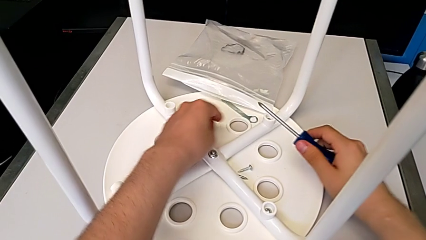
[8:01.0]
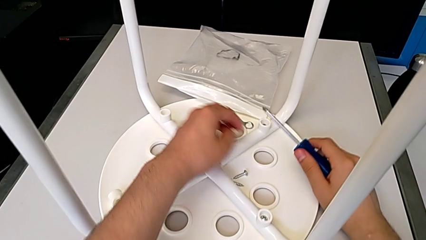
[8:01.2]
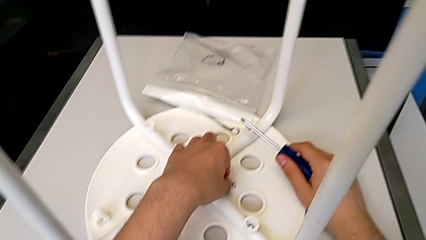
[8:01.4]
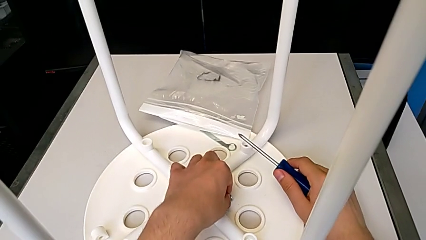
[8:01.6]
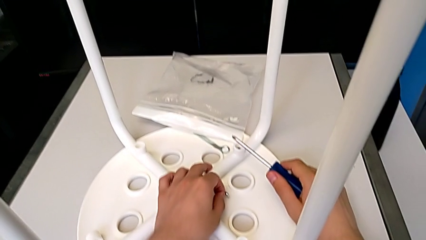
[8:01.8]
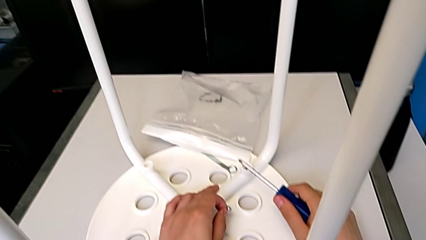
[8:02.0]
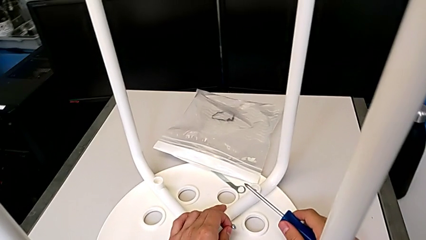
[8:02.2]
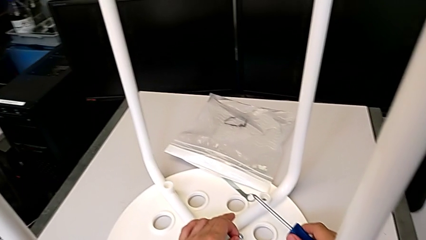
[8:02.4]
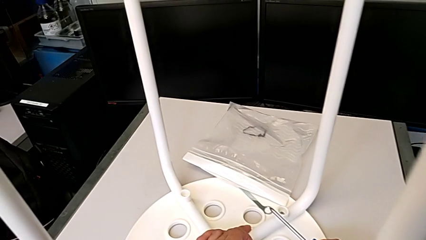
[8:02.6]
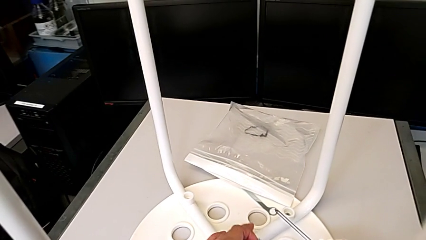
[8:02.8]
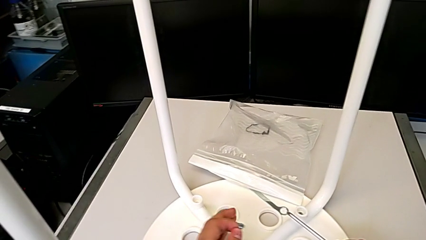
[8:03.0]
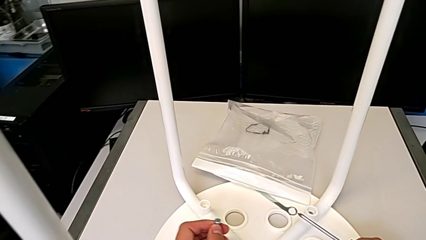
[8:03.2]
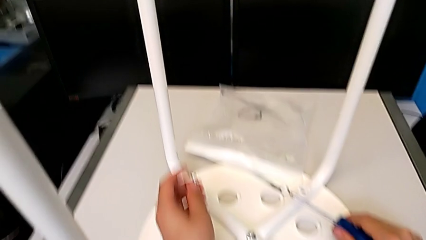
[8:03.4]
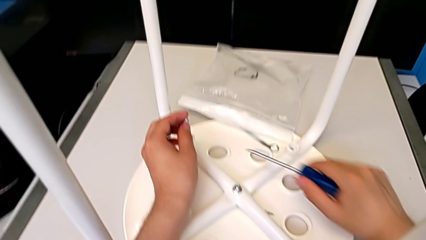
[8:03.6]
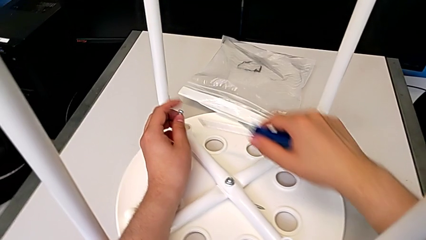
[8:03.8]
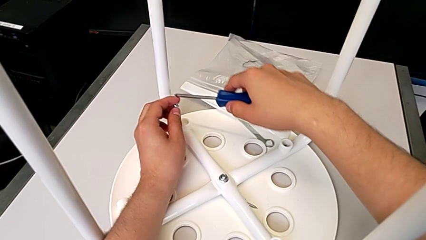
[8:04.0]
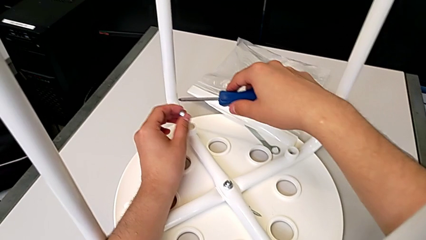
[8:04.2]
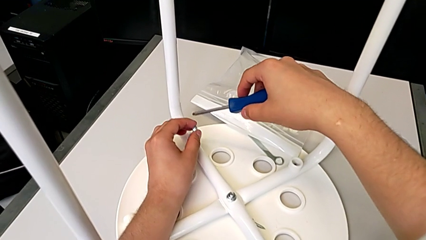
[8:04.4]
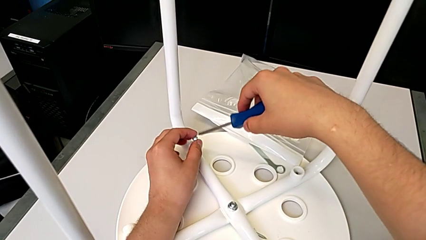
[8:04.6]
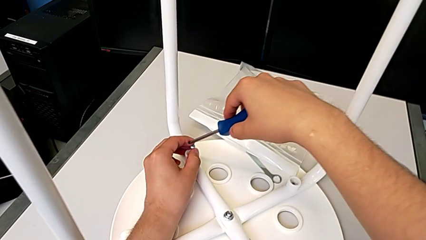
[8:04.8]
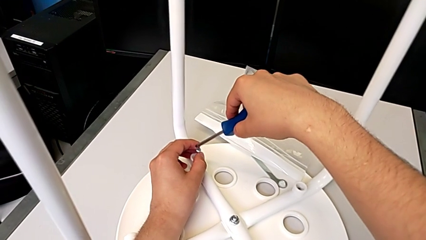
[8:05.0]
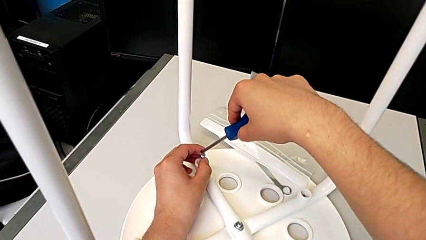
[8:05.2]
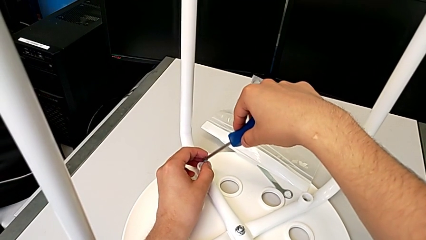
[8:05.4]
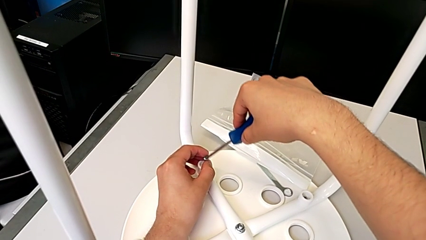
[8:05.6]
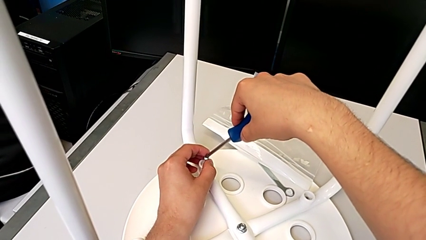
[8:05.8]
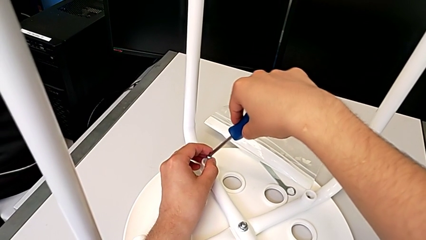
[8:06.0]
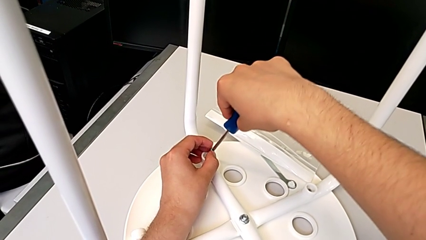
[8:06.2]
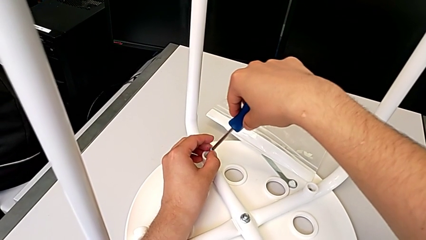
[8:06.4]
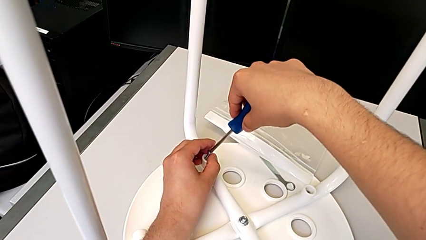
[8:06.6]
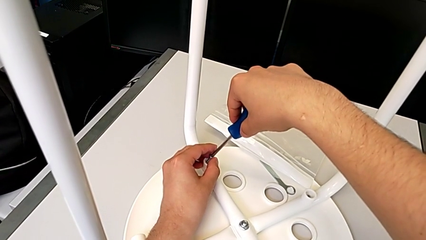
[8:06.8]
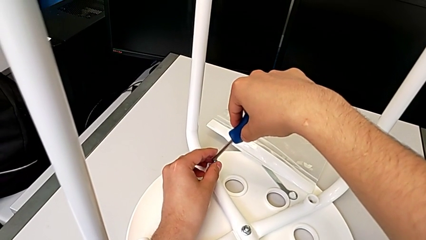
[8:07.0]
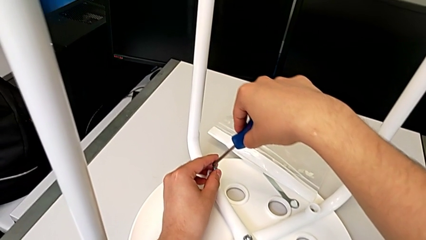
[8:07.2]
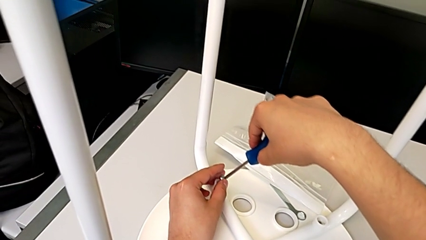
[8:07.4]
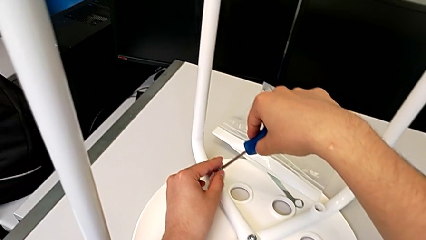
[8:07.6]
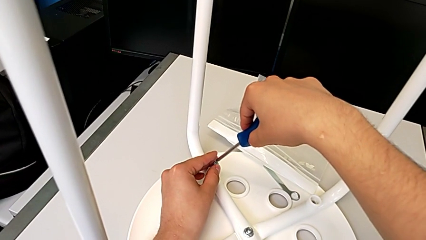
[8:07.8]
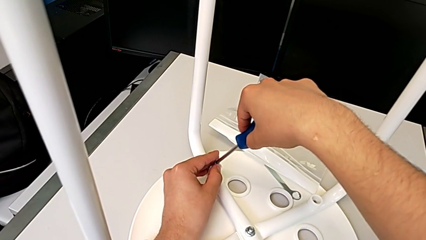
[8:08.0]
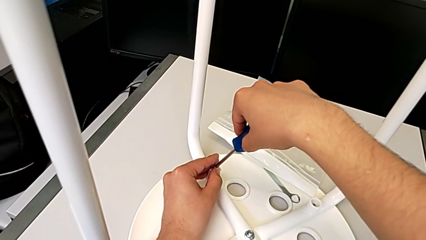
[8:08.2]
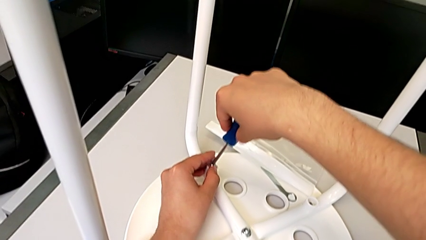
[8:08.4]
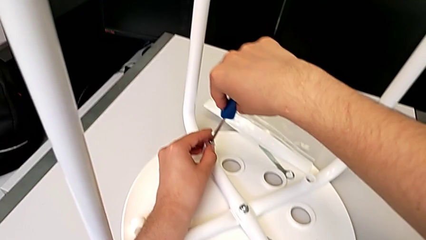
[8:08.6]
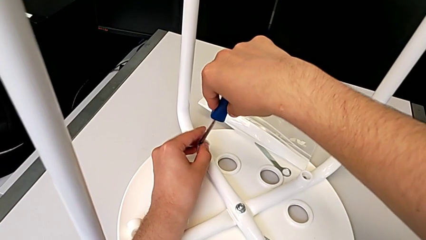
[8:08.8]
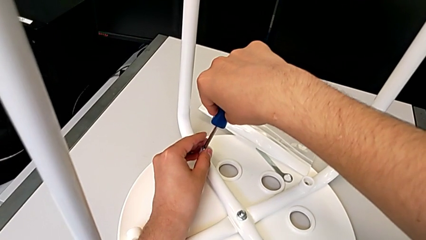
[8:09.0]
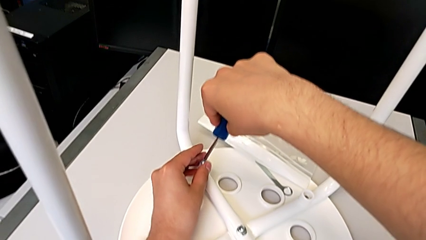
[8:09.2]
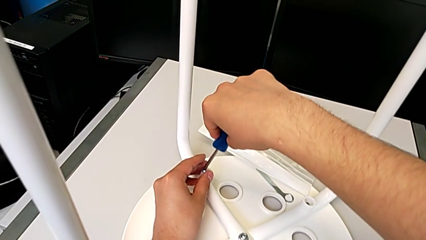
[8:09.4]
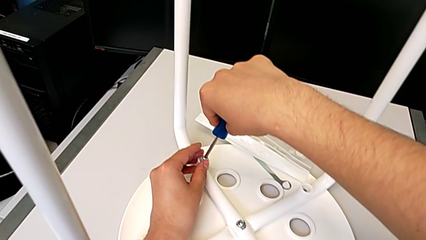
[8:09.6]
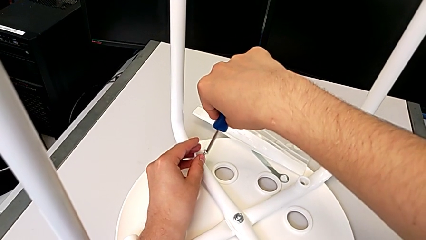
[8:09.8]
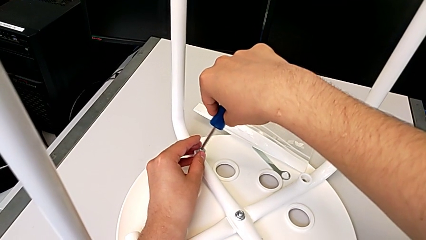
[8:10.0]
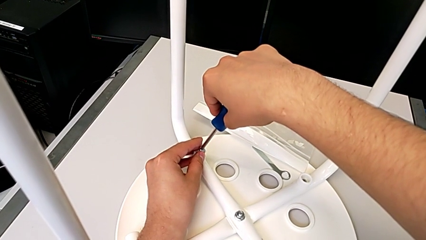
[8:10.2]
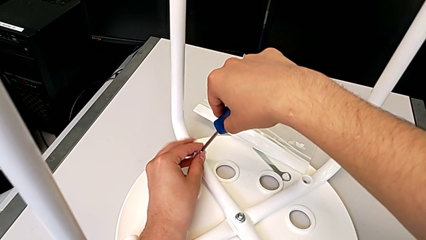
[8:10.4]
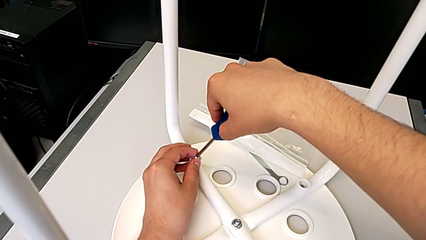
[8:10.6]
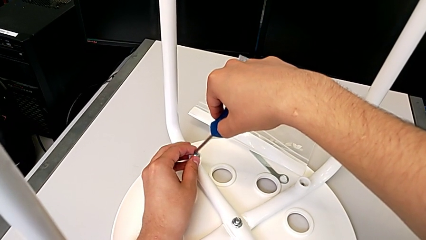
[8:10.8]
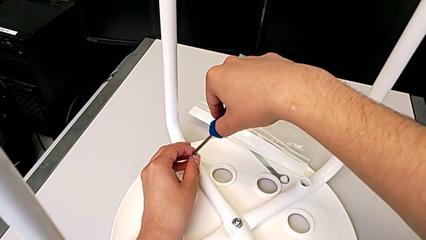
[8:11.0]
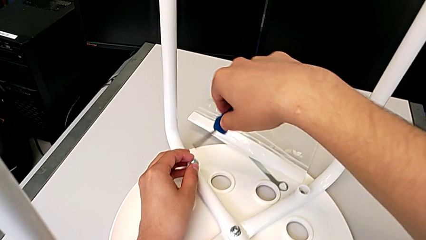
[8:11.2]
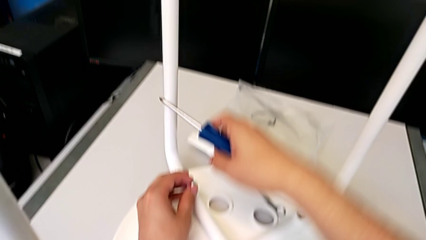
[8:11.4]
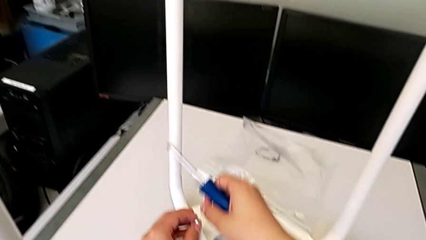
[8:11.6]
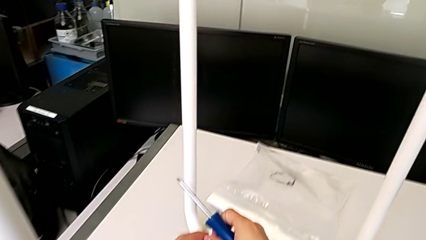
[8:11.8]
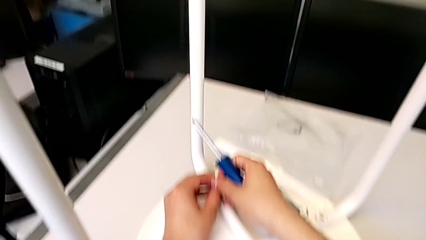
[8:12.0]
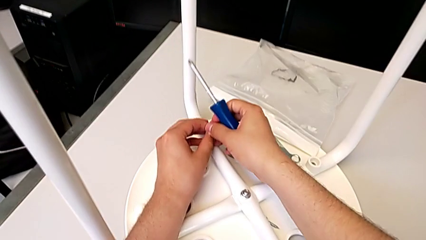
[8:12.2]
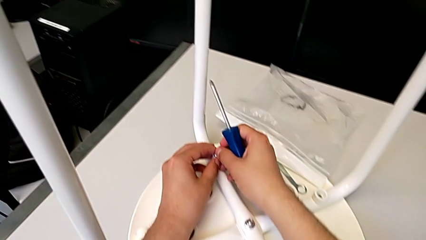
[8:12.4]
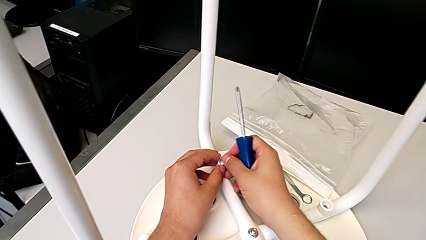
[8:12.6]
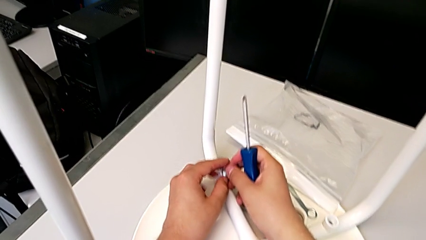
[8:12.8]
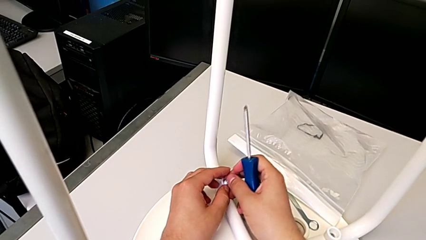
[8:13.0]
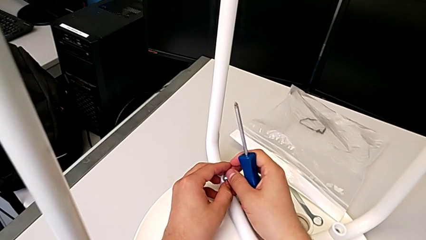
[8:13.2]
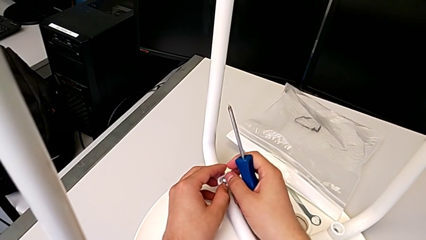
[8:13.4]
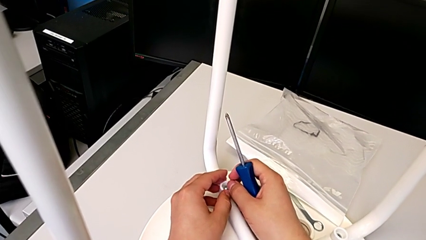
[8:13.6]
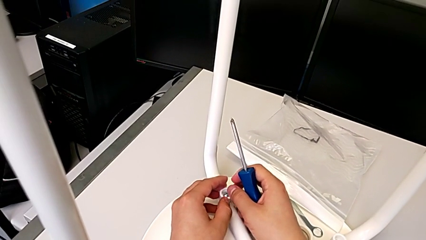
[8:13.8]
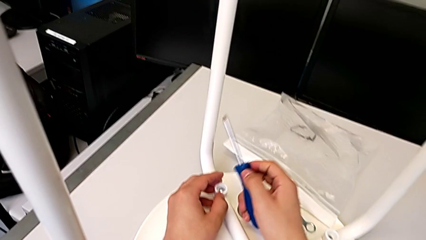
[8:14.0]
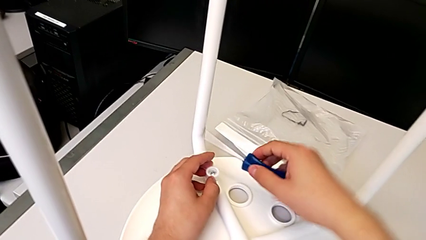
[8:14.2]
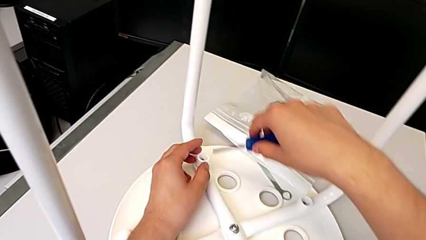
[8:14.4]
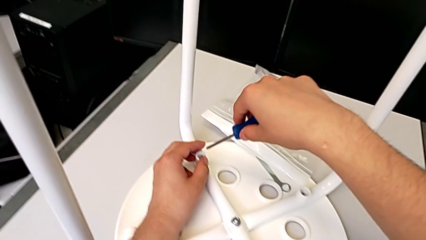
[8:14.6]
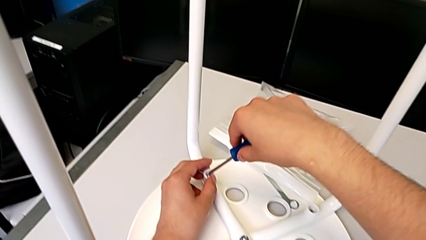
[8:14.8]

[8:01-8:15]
The camera wearer inserts the screw on the third leg of the chair. They insert the third screw.

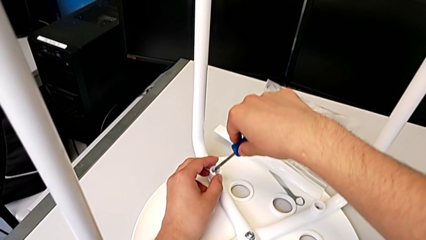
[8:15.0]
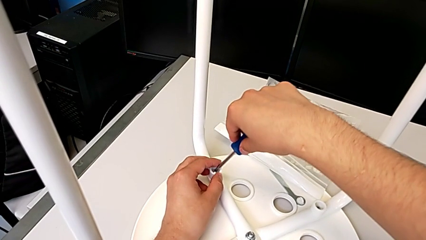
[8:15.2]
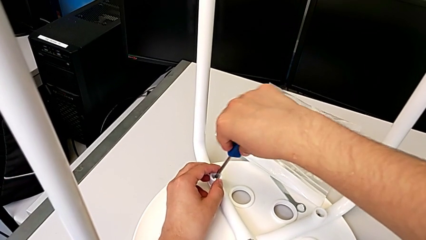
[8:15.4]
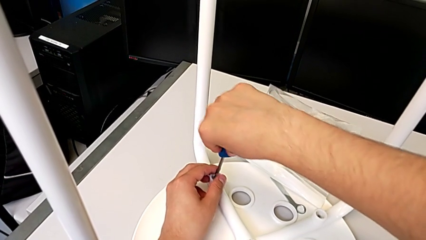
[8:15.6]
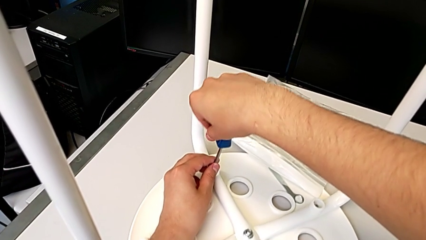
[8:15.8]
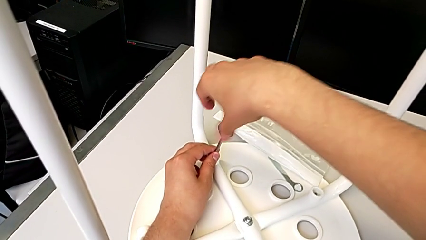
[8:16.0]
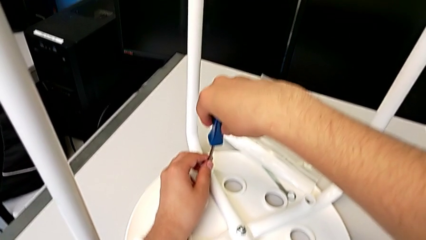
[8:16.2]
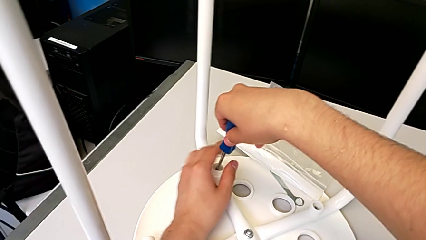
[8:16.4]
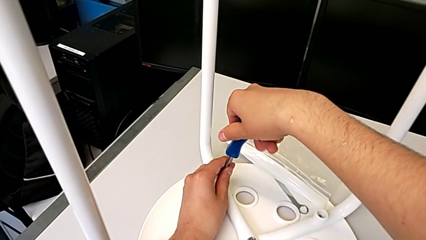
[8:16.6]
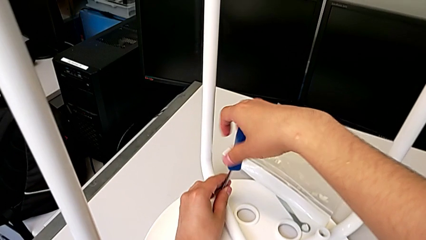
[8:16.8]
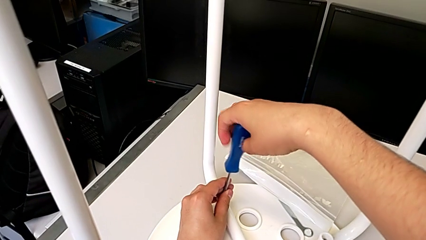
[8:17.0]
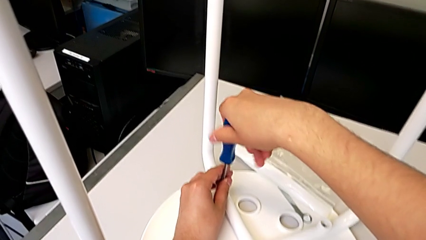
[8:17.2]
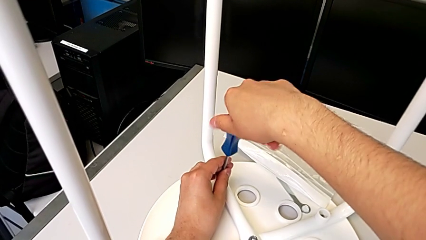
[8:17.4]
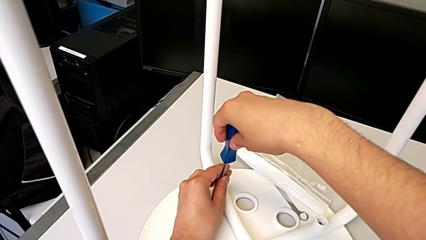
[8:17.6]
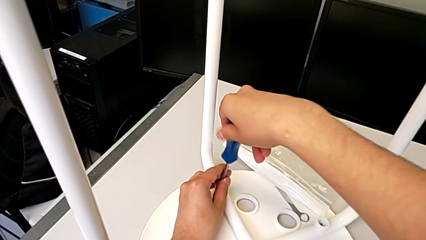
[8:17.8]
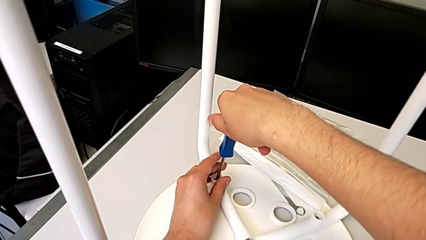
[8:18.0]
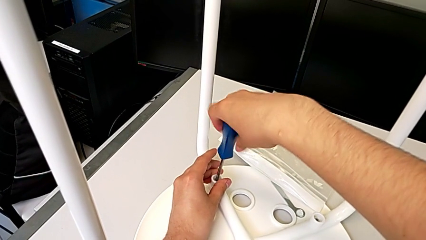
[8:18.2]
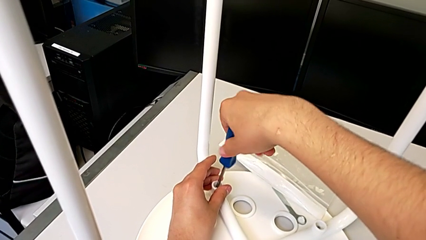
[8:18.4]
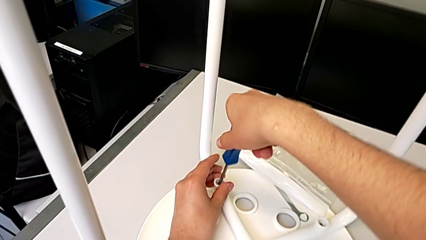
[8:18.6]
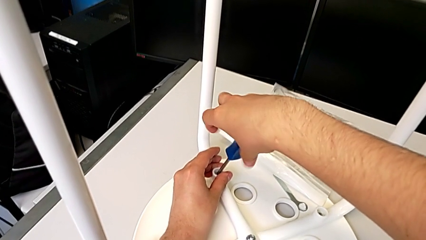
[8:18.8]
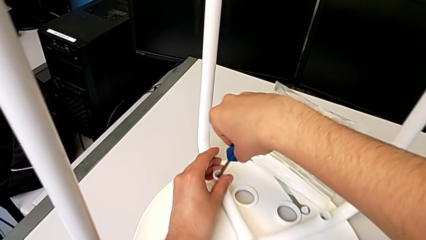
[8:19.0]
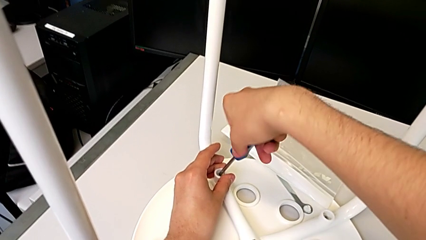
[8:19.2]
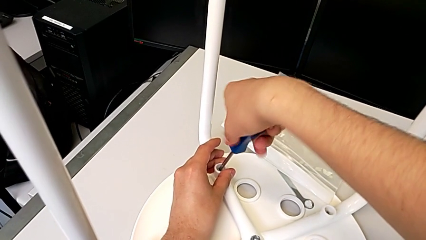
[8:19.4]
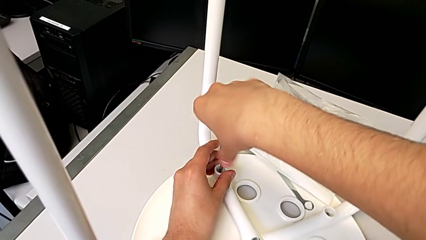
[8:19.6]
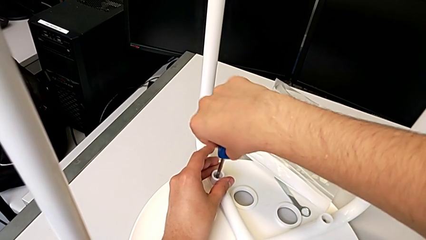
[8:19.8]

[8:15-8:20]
The camera wearer is screwing the third leg of the chair. They begin to screw the third leg.
